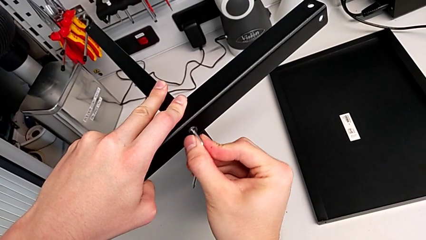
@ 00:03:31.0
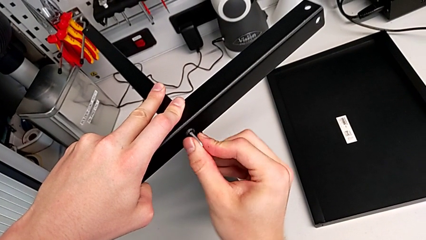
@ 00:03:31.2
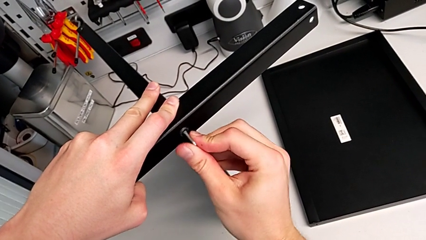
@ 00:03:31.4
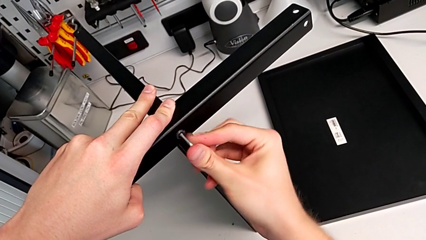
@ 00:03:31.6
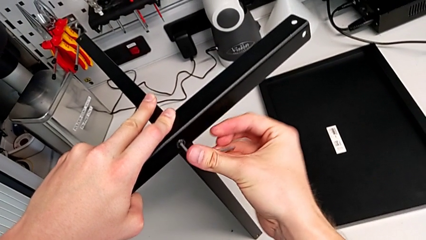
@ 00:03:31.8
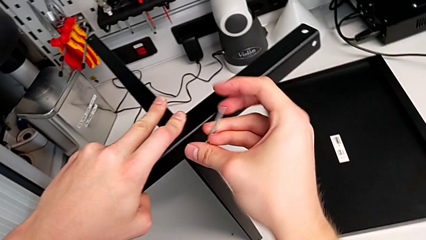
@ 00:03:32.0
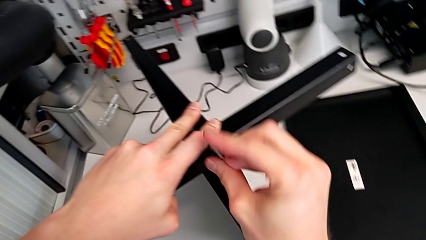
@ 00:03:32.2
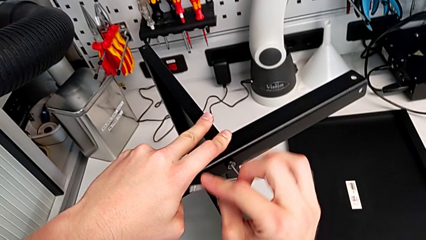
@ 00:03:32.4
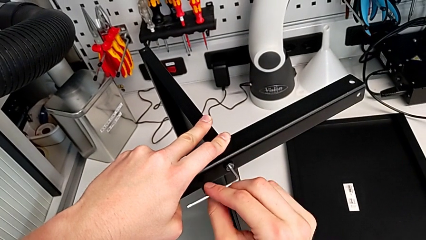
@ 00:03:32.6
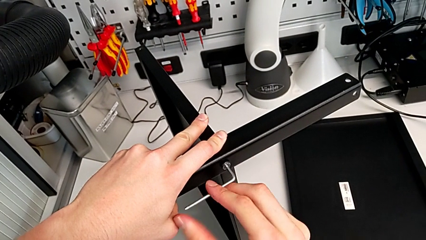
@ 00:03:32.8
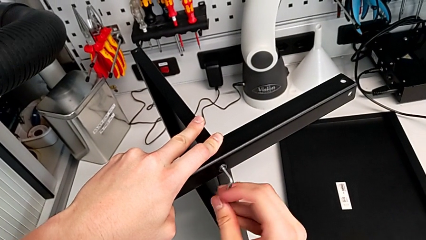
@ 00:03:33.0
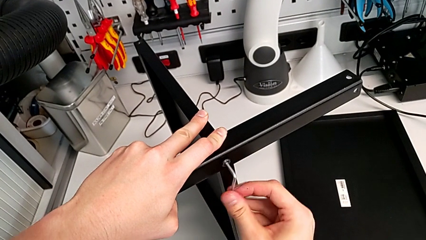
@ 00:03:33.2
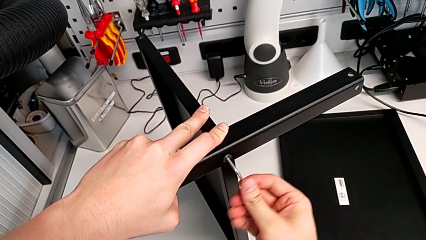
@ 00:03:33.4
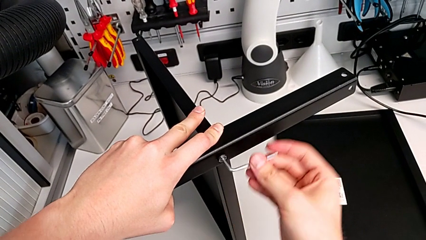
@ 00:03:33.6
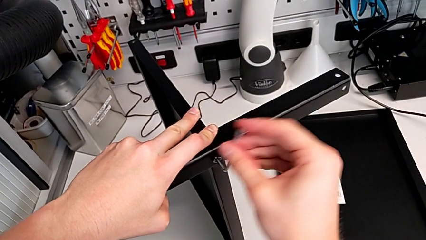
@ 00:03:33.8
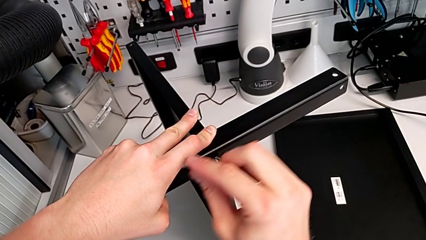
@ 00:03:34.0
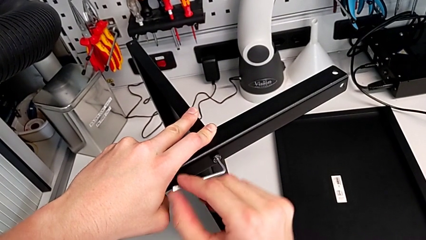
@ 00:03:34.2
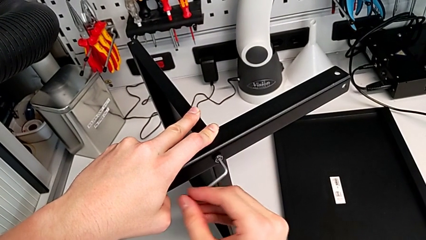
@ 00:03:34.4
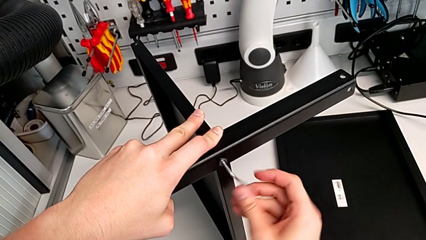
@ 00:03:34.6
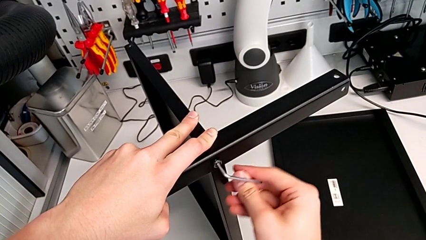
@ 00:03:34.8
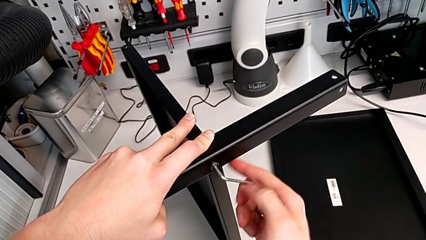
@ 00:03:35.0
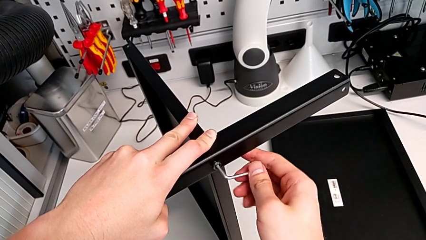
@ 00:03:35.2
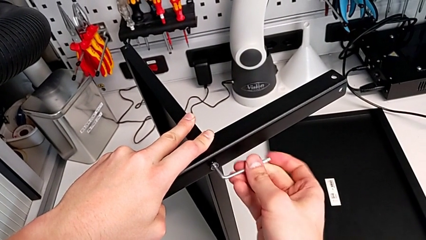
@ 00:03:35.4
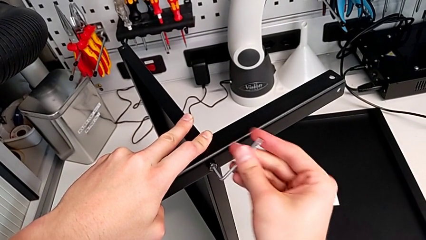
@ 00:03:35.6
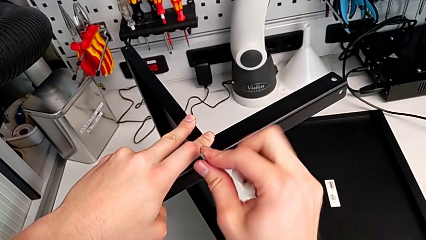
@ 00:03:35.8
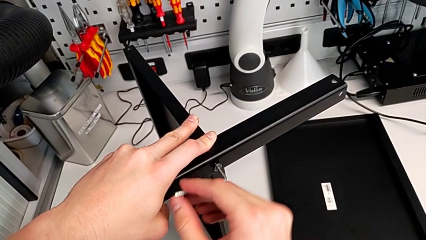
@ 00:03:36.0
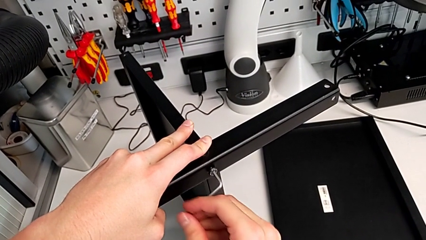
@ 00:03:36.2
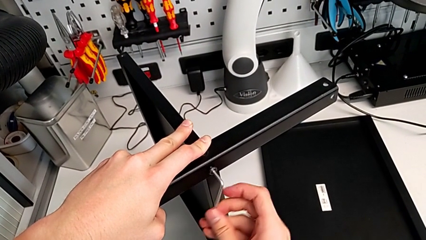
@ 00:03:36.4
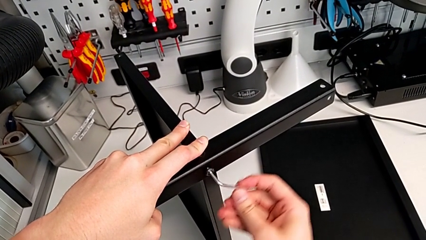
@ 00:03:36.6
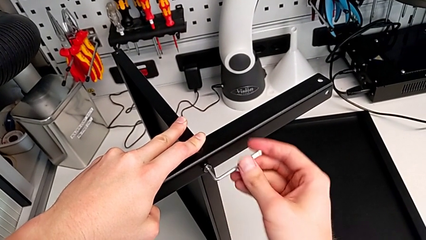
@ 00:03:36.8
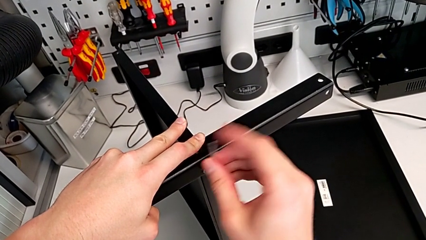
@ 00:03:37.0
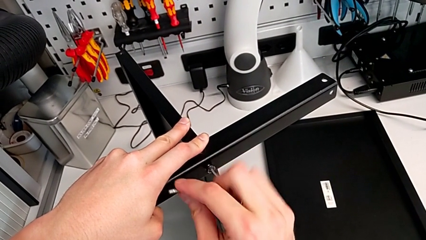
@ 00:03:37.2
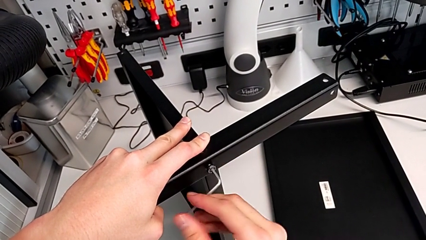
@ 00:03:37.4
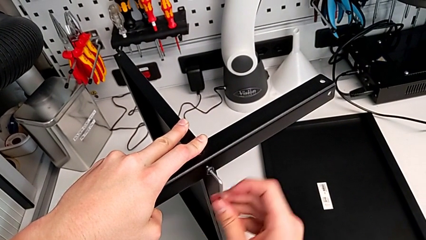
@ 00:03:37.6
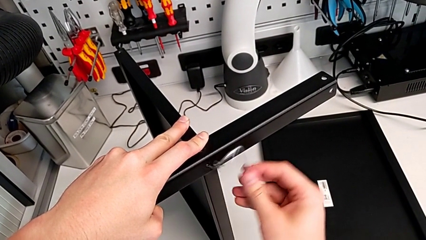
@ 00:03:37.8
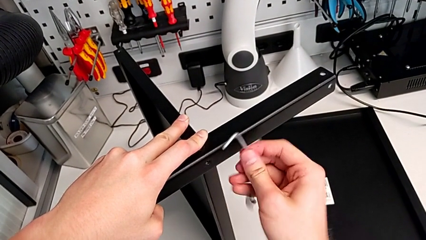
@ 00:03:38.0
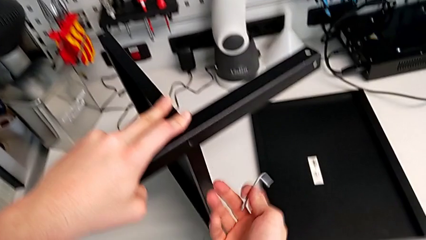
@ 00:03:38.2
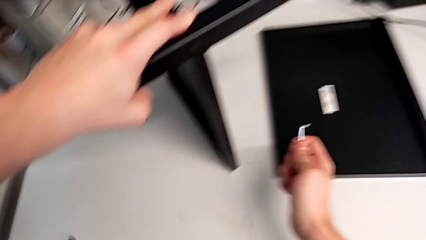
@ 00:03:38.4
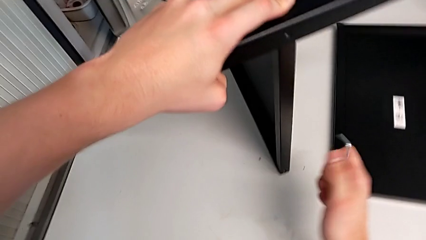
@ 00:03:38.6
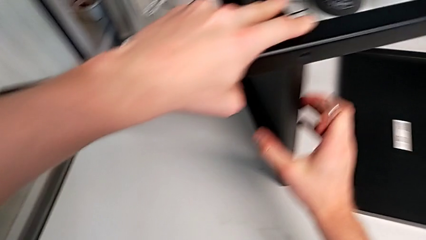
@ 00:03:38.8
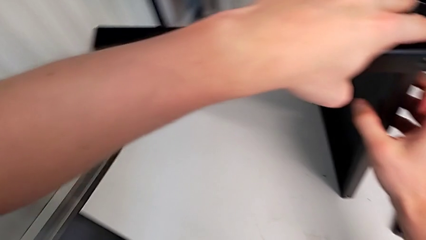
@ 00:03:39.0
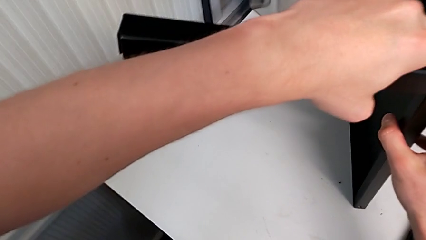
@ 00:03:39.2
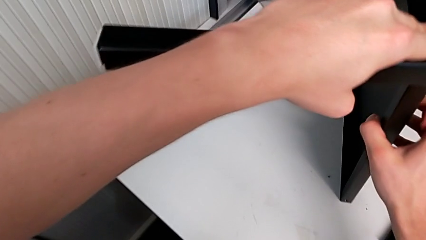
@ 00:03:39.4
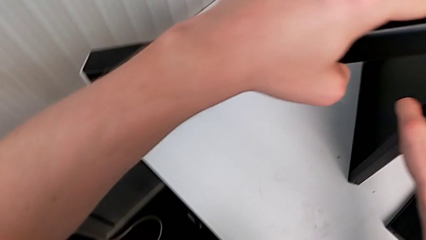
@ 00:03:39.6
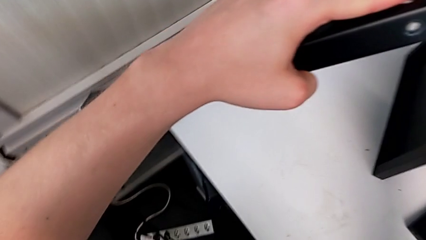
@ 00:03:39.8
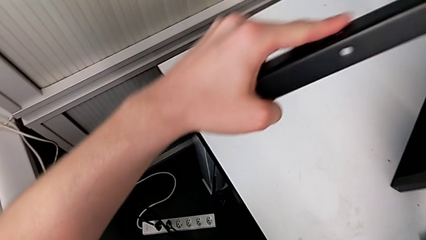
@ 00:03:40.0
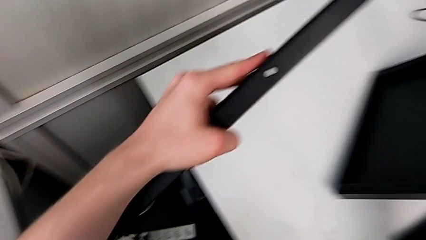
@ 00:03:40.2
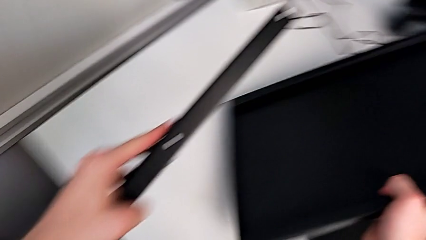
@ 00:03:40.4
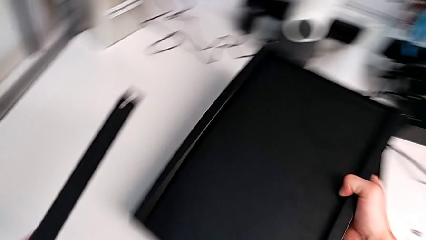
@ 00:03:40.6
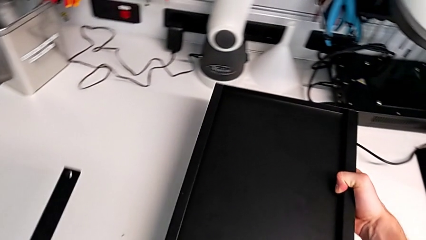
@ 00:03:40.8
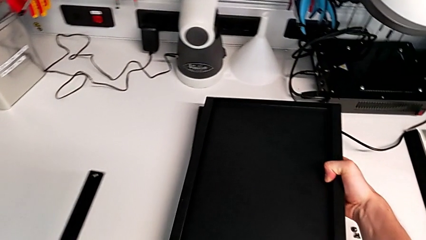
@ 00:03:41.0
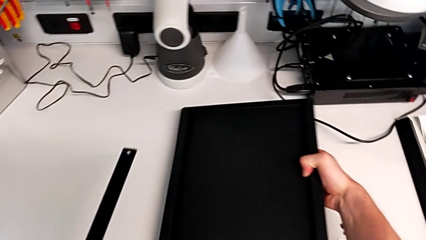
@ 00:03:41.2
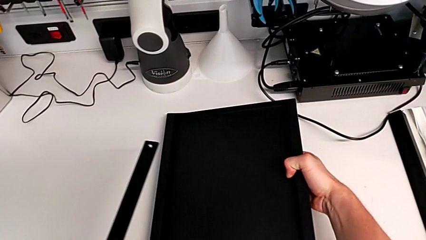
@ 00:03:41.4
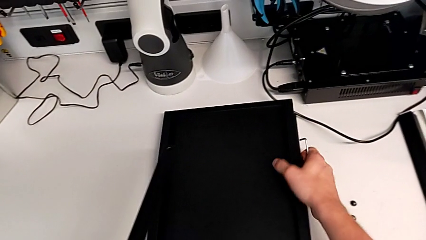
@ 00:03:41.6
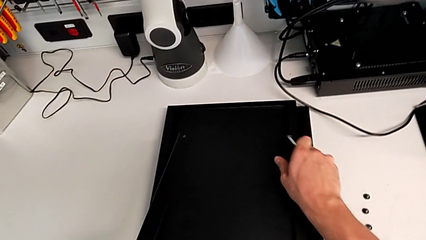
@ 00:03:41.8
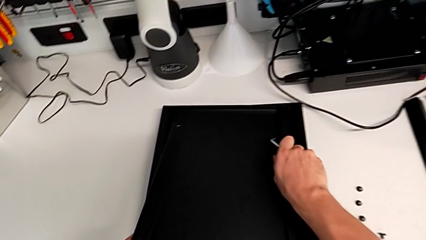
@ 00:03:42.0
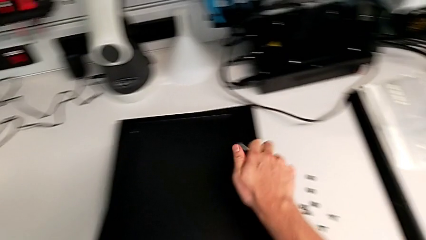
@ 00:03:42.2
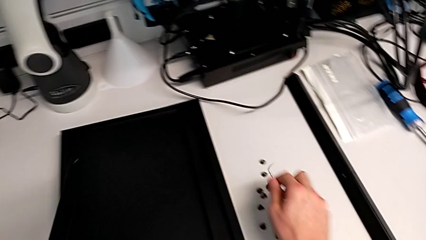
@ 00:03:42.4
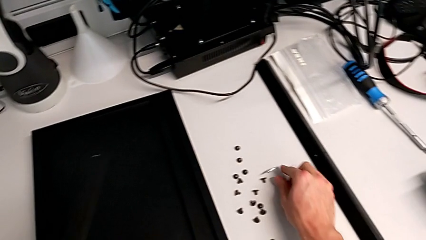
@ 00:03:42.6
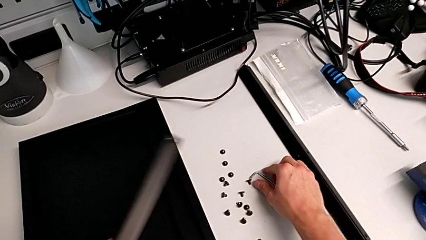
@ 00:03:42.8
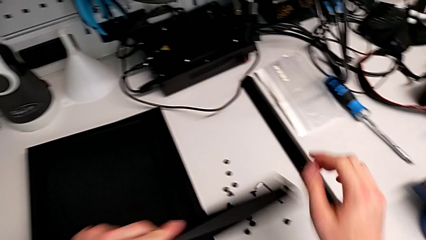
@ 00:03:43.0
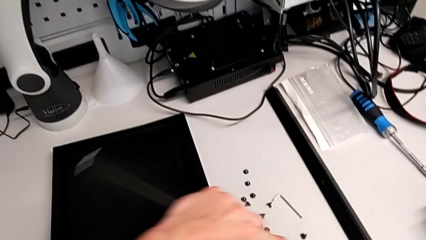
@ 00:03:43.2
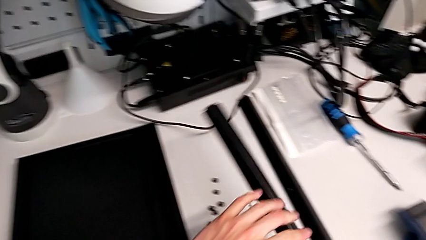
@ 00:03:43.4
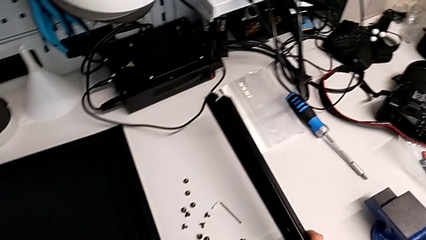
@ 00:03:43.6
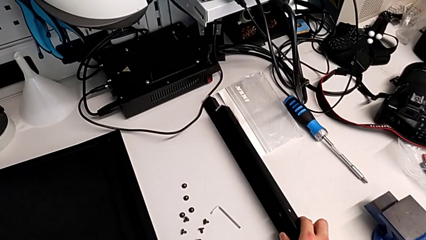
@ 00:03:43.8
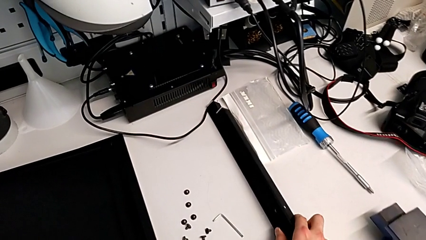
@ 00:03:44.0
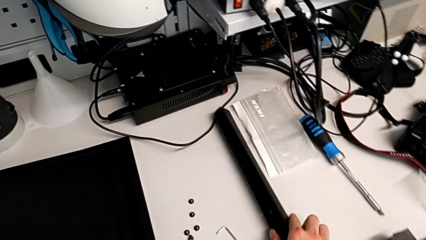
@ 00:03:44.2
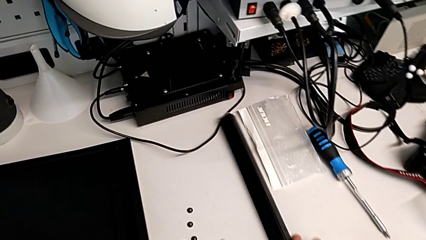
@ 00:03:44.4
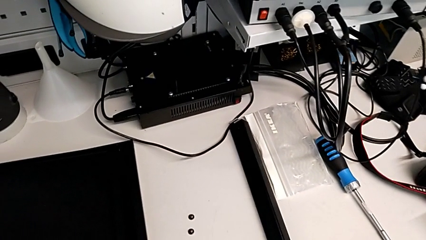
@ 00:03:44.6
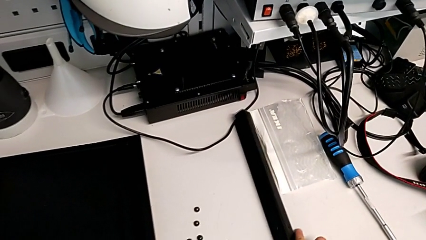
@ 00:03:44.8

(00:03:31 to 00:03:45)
The camera wearer is disassembling the fourth leg. They unscrew the hex socket head, withdraw the Allen wrench and wrongly drop the hex socket head. They disassemble the leg, place the bottom tray, place the Allen wrench and place the leg.
